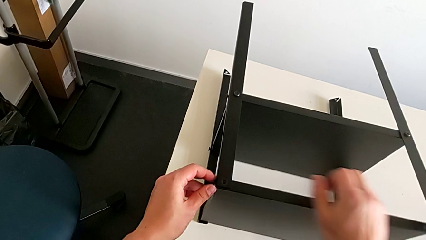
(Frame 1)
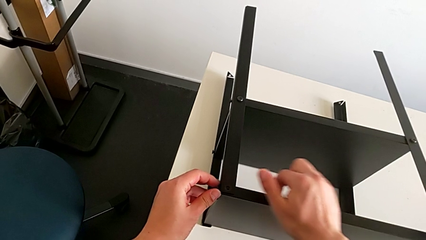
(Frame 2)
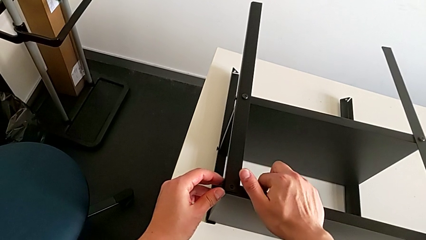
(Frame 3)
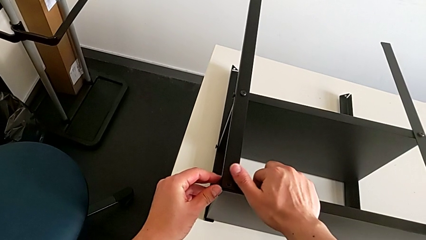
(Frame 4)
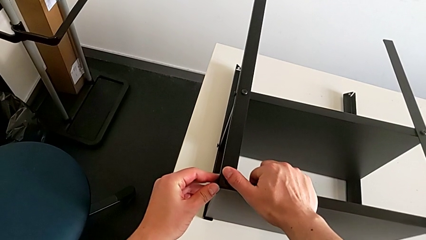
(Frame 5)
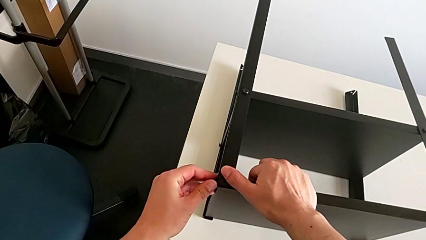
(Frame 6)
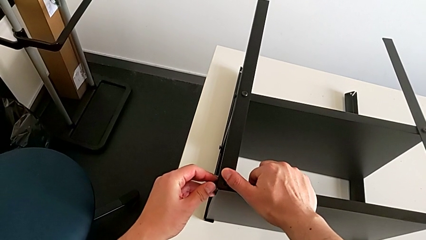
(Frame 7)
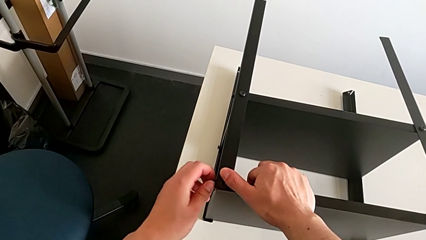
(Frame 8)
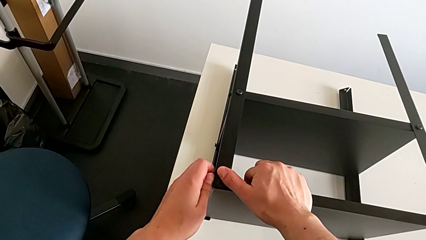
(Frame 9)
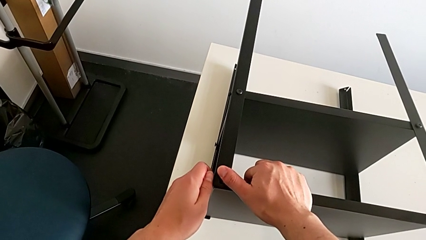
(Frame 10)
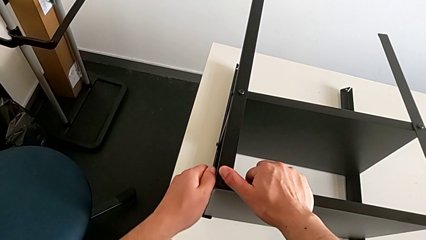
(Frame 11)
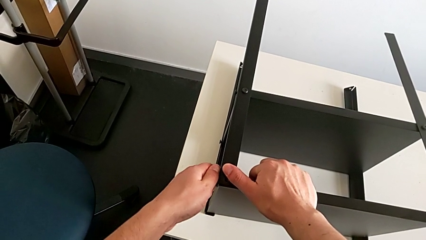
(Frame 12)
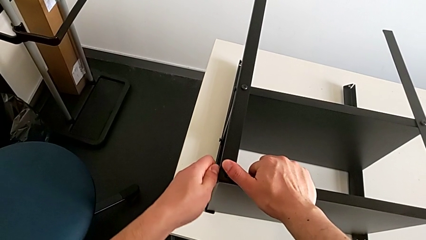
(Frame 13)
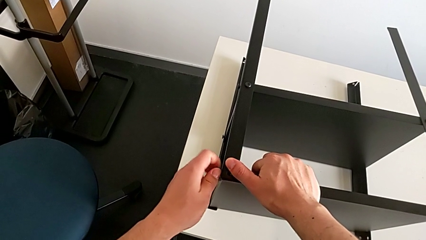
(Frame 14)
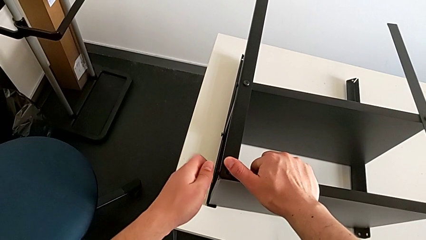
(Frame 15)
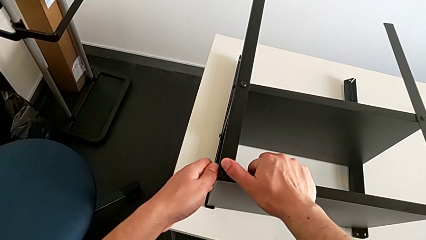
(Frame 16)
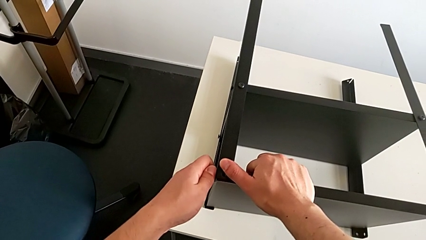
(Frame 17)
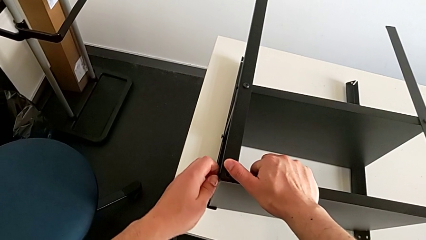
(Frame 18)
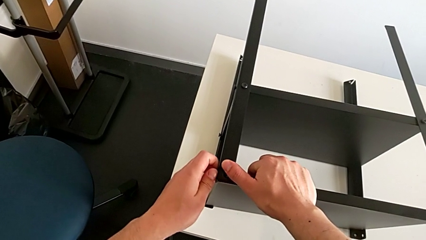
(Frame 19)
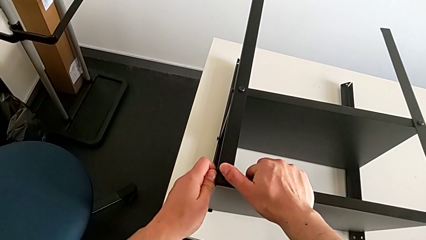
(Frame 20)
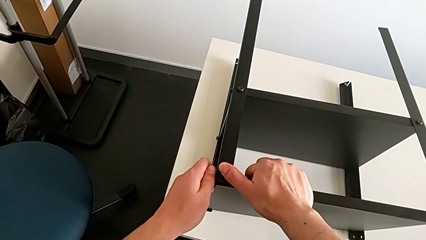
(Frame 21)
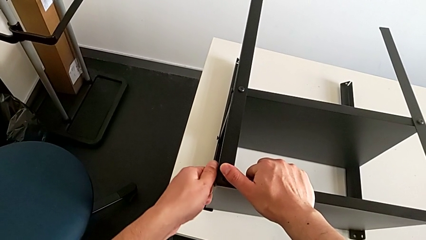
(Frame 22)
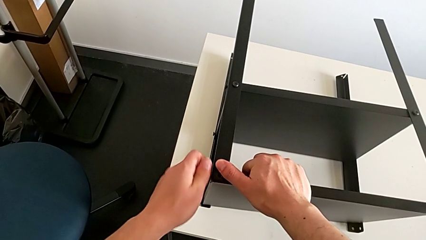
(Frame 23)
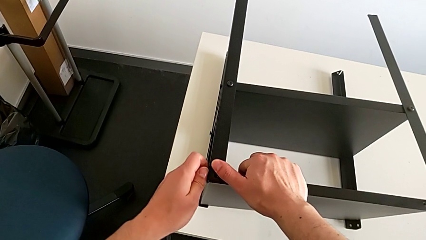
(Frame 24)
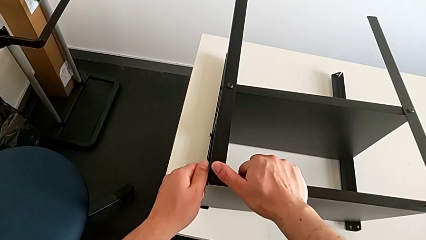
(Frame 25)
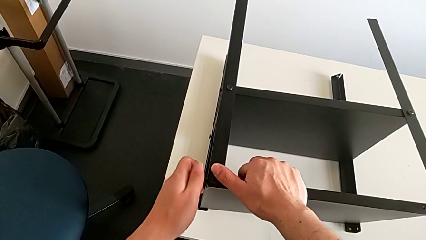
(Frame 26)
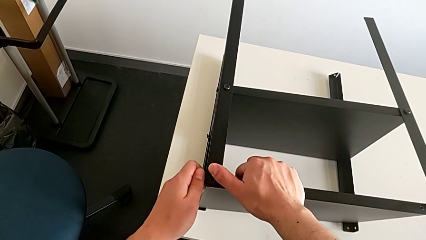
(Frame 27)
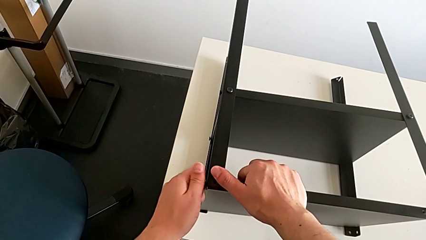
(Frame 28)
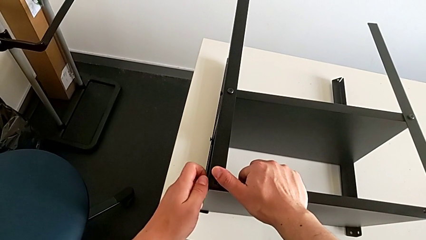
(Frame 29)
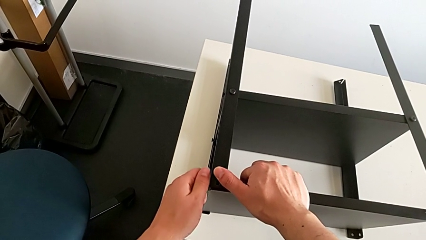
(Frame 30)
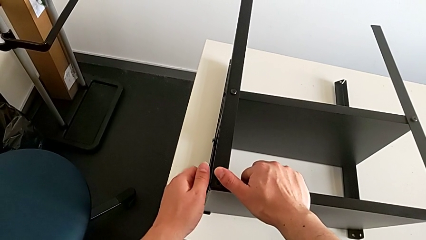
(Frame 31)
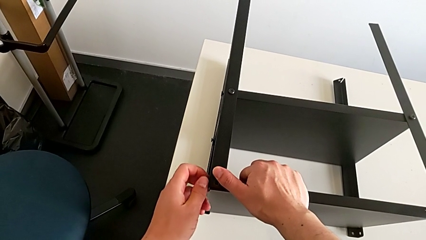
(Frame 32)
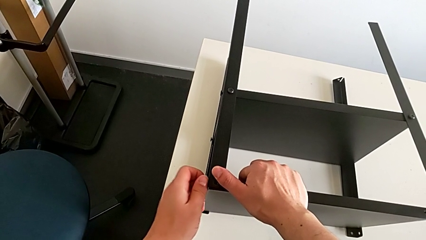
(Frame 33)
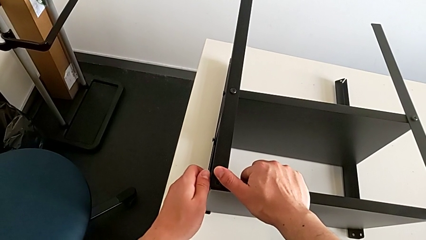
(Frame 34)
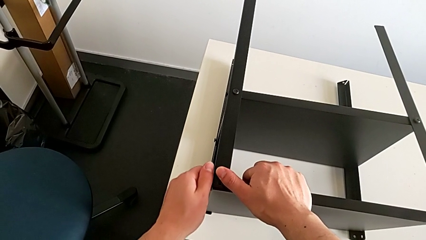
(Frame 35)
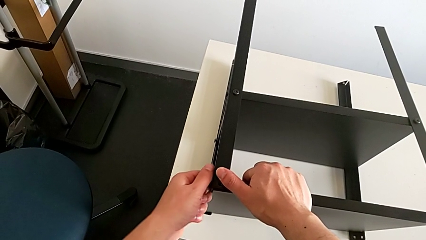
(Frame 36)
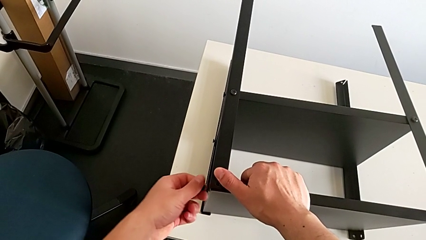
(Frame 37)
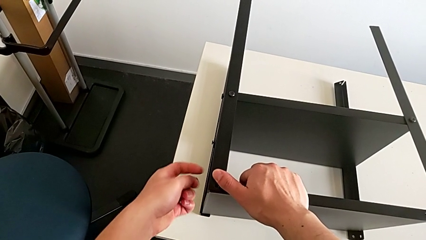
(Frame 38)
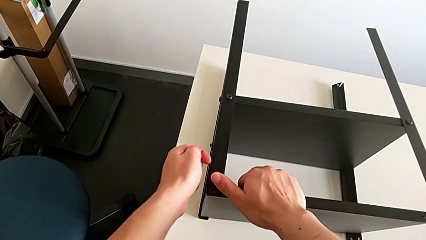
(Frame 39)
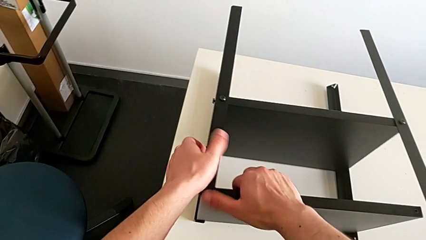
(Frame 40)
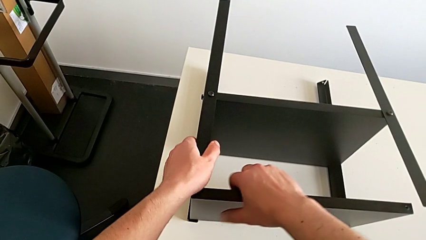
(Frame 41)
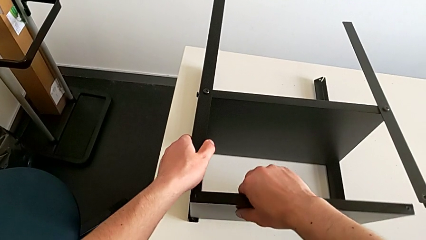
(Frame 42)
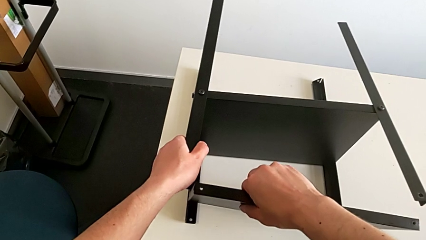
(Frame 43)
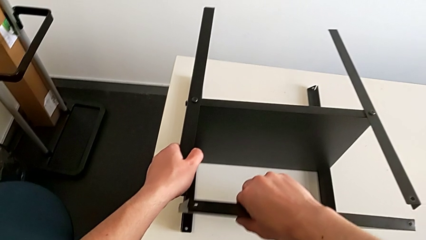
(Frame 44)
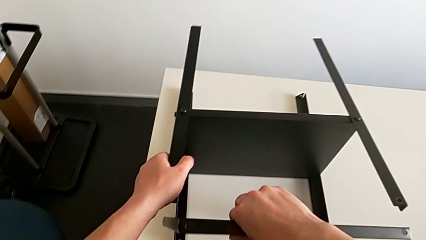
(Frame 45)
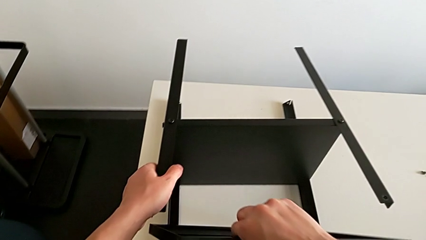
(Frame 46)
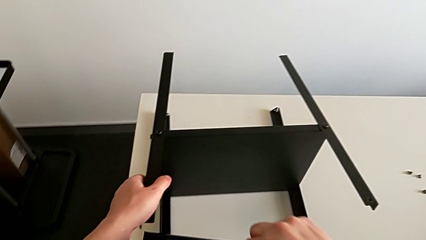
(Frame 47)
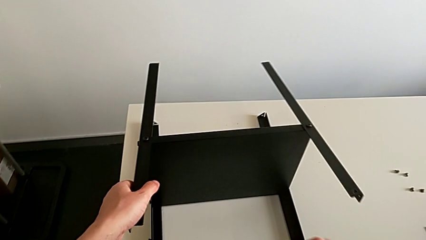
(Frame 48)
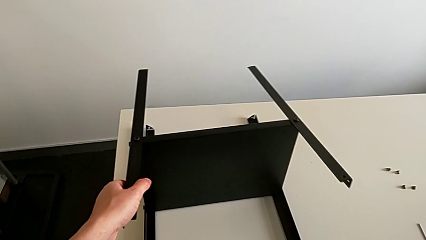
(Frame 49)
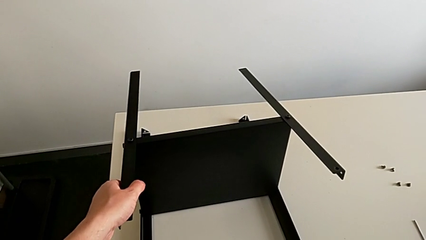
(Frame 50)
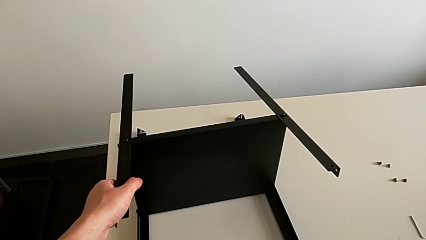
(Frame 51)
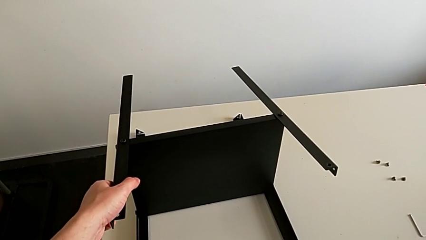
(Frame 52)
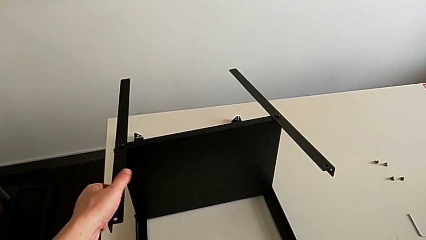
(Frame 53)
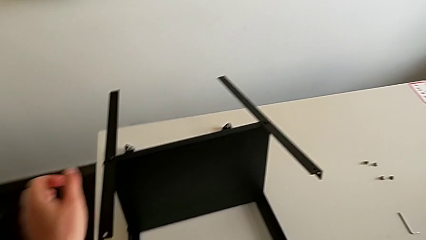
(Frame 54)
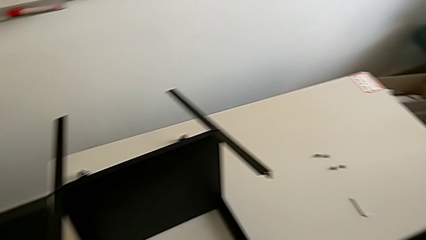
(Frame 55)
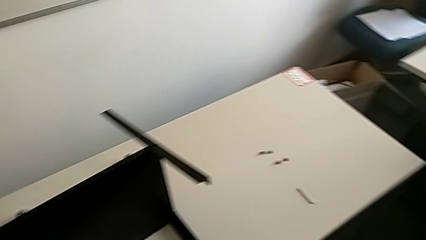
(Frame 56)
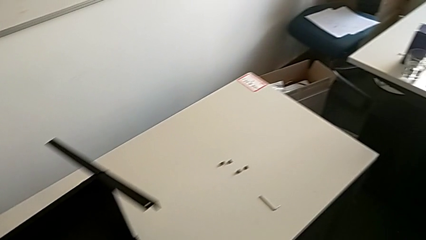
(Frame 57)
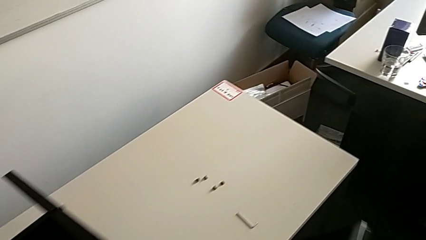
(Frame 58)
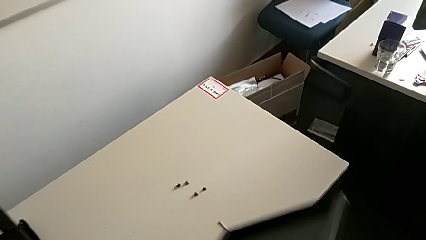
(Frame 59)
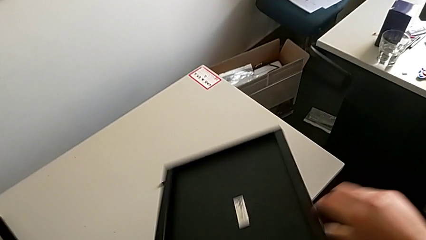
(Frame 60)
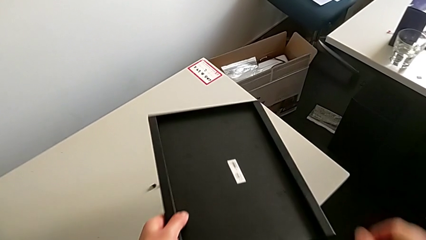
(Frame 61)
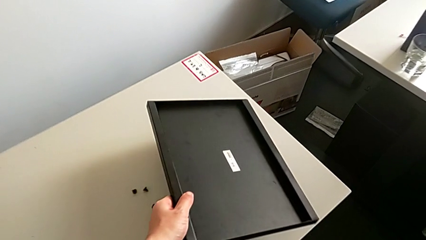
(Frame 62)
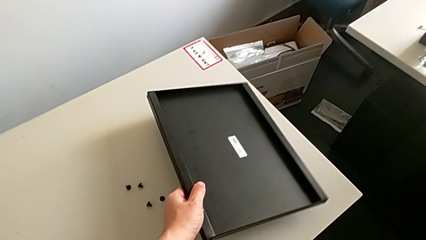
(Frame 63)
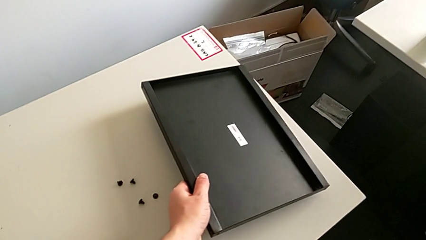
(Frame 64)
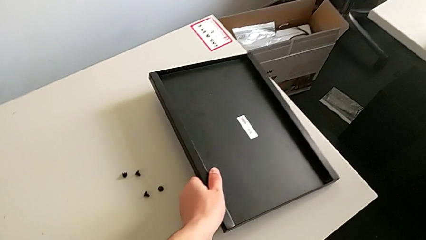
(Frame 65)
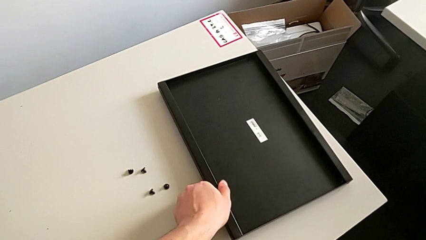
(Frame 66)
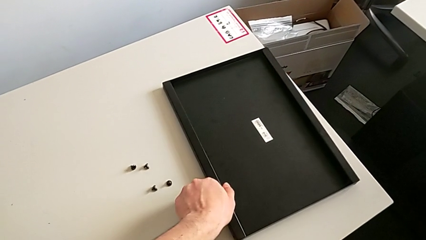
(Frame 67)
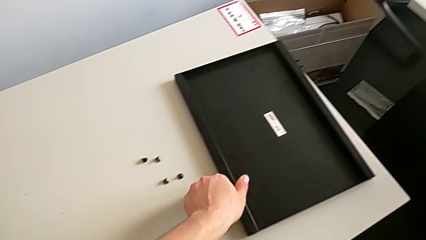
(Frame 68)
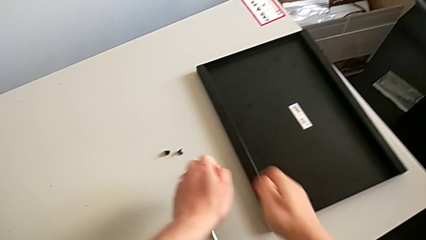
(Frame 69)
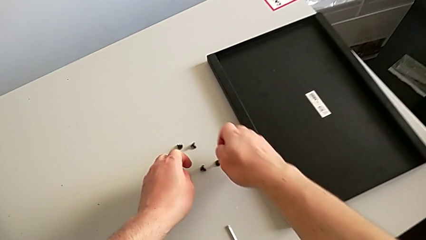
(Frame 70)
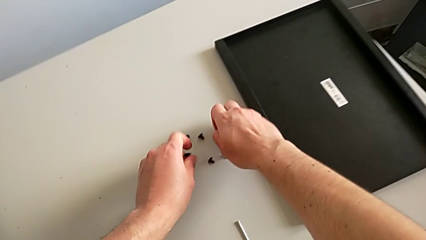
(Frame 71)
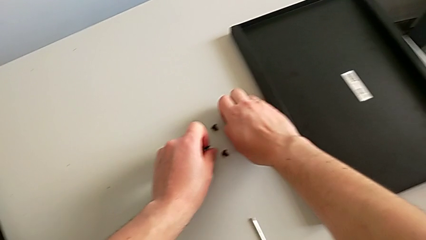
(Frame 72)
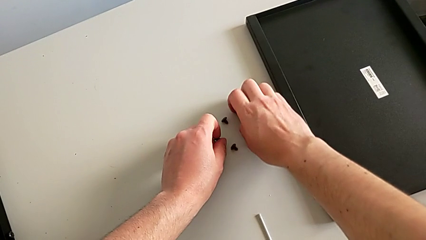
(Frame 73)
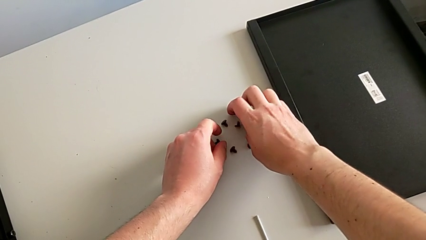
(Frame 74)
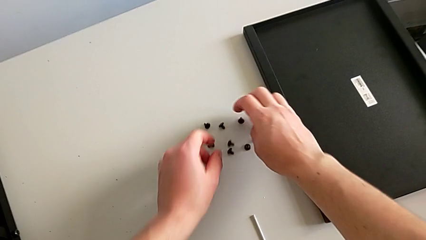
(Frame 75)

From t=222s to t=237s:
The camera wearer is disassembling the top tray of the table. They keep unscrewing the hex socket head, disassemble it, disassemble the top tray, place it and place the hex socket head.

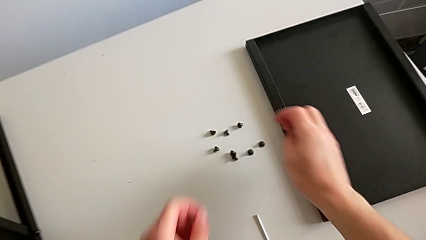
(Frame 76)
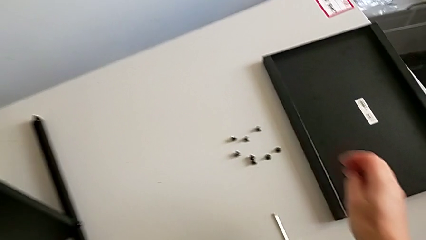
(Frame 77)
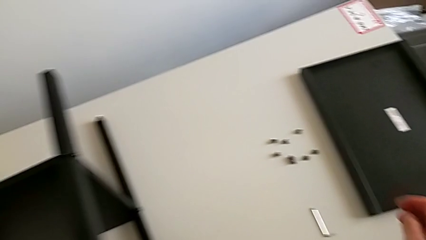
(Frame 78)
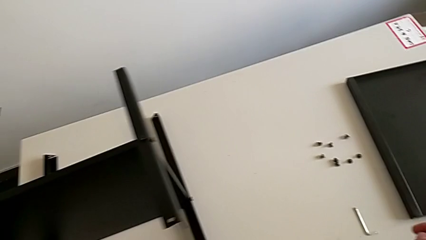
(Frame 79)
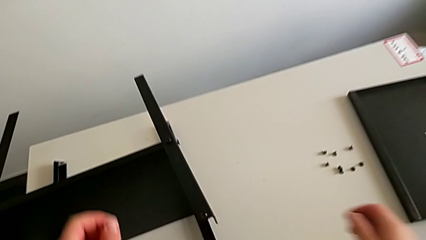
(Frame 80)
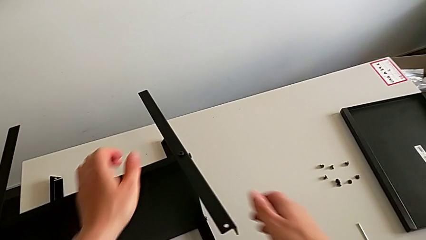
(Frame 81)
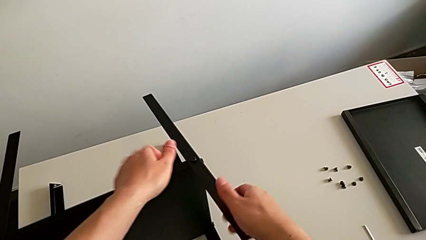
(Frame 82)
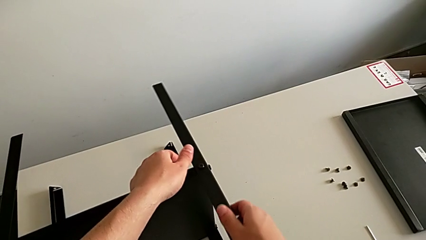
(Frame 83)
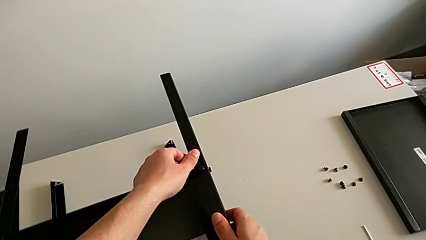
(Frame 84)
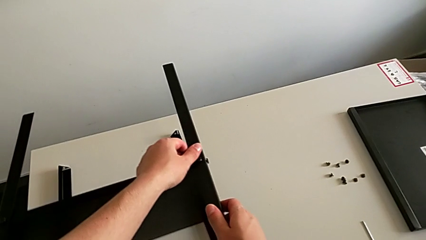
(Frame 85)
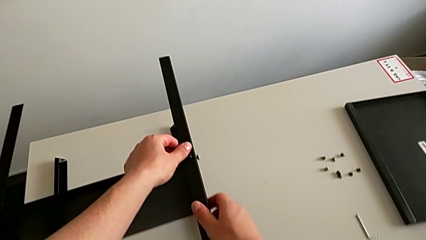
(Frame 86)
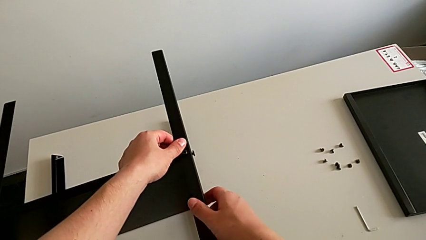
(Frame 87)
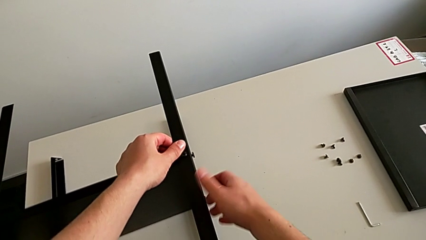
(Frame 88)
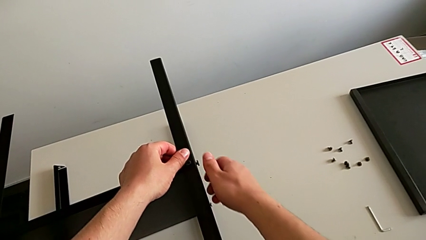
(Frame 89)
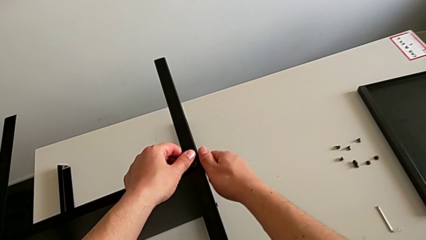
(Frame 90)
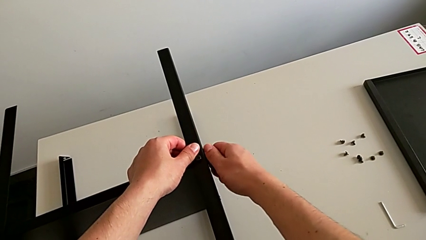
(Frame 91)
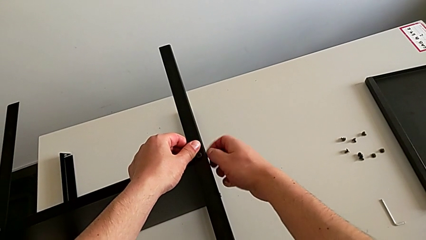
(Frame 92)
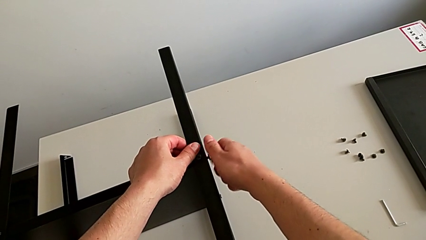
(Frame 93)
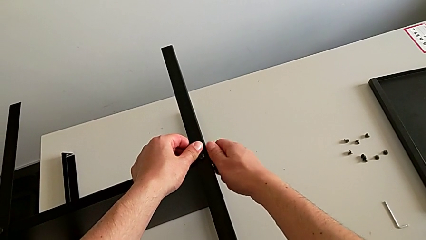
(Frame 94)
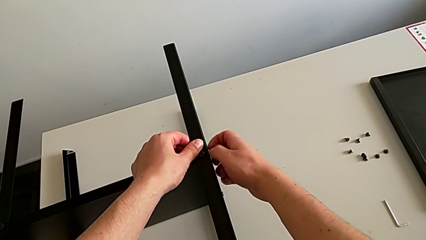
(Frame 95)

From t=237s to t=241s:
The camera wearer is unscrewing the hex socket head from the first leg. They grab the leg and unscrew the hex socket head.
